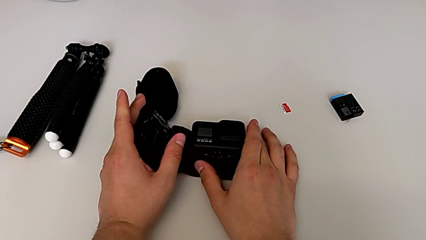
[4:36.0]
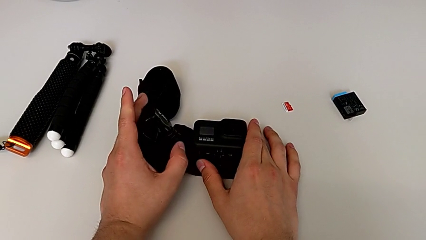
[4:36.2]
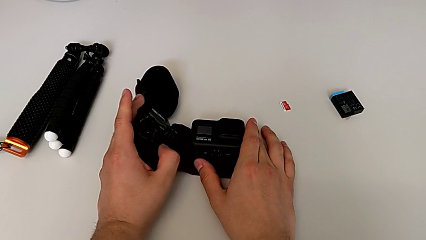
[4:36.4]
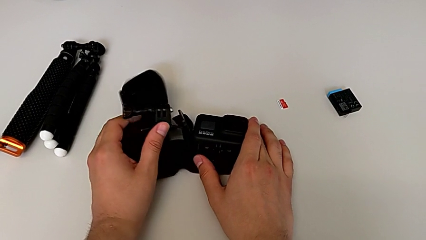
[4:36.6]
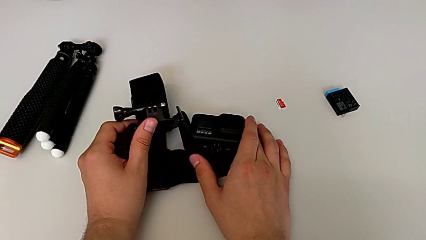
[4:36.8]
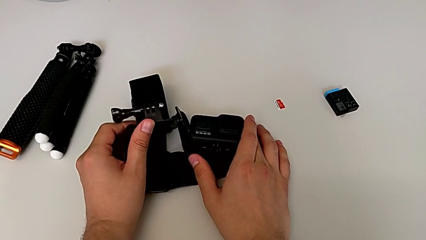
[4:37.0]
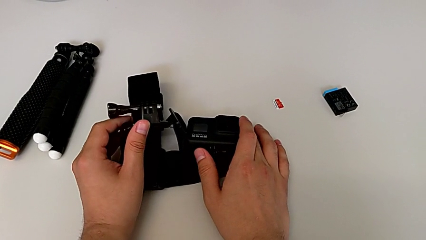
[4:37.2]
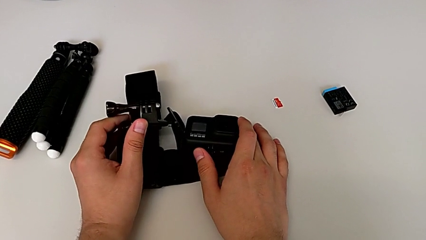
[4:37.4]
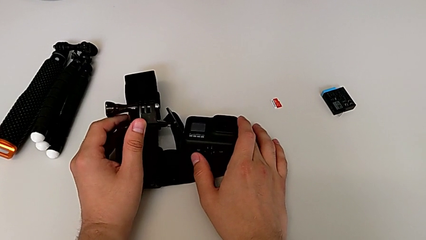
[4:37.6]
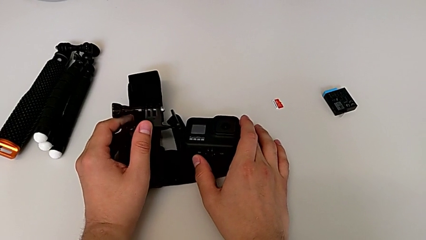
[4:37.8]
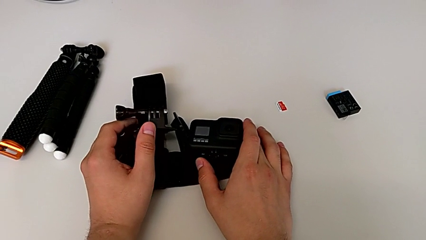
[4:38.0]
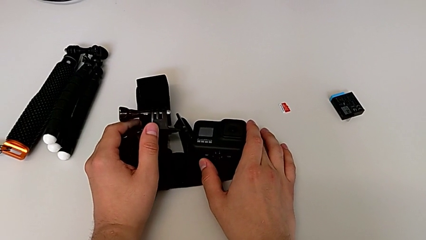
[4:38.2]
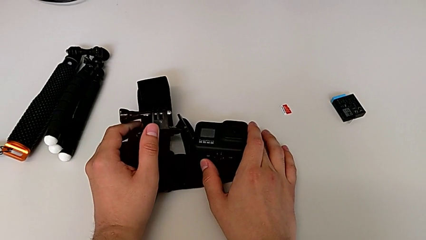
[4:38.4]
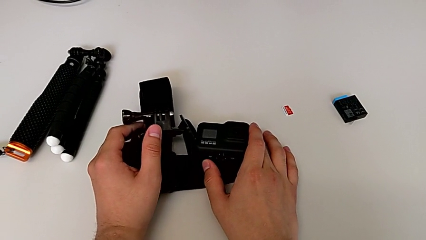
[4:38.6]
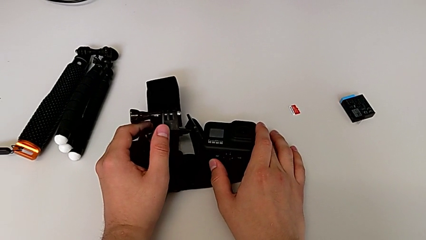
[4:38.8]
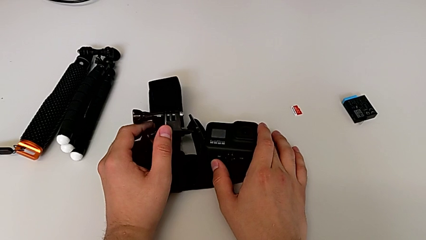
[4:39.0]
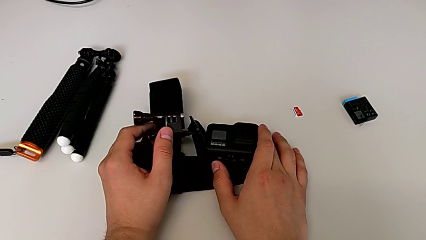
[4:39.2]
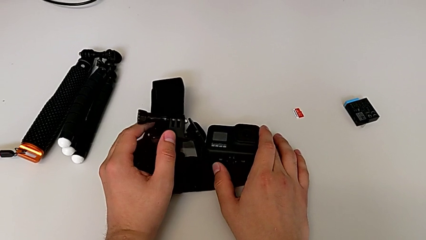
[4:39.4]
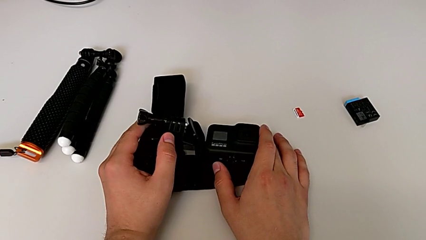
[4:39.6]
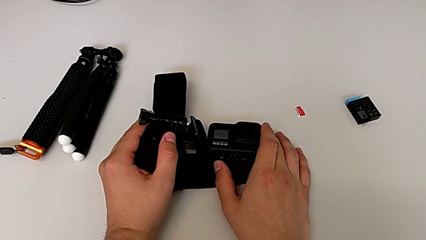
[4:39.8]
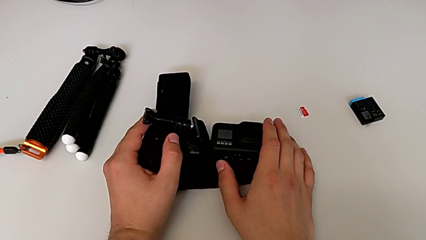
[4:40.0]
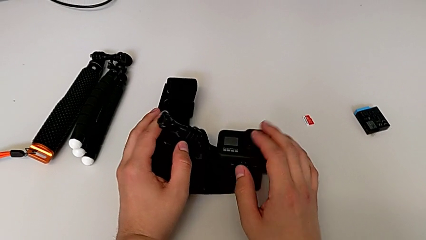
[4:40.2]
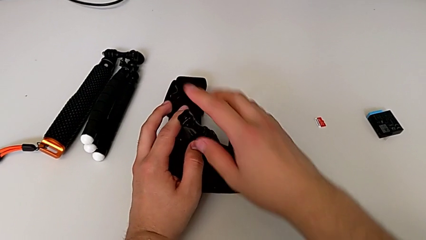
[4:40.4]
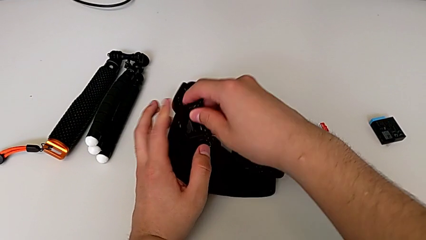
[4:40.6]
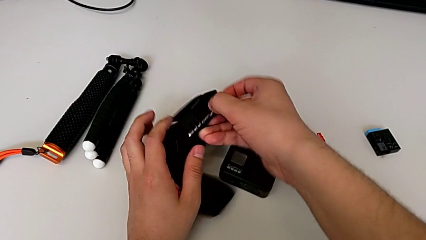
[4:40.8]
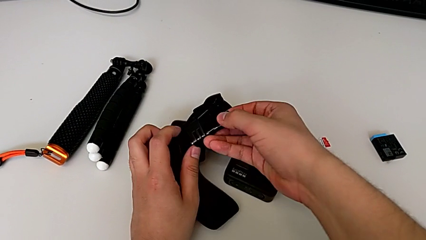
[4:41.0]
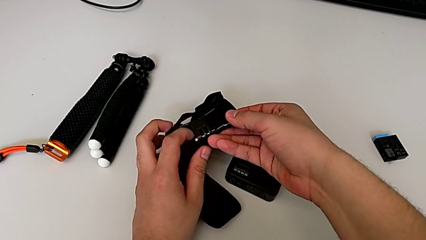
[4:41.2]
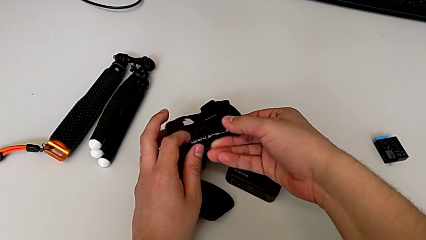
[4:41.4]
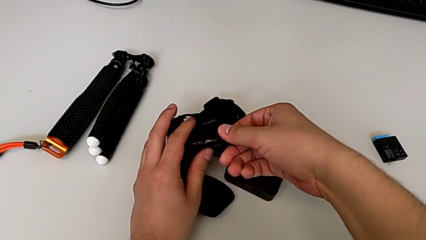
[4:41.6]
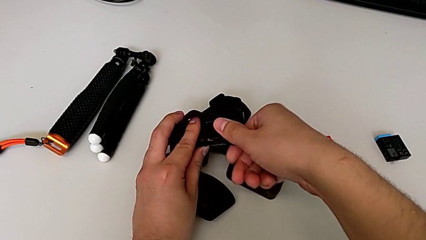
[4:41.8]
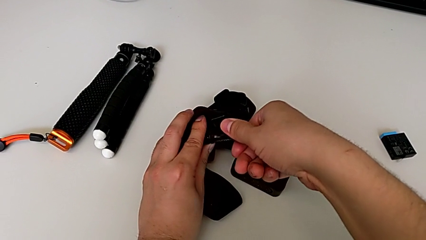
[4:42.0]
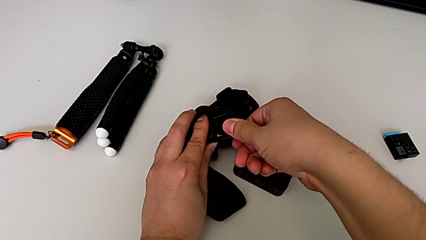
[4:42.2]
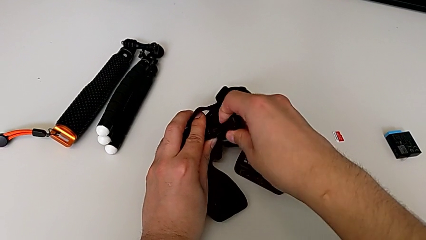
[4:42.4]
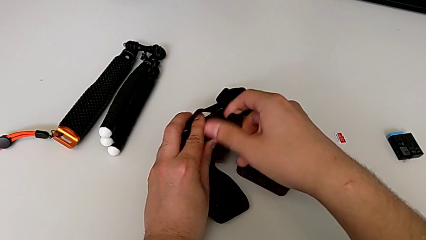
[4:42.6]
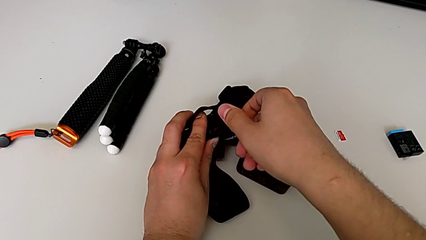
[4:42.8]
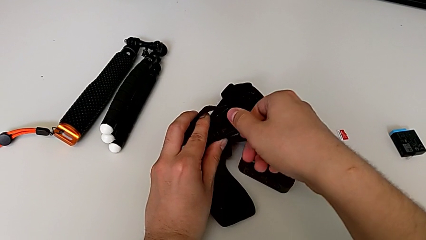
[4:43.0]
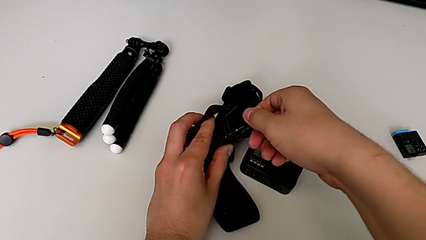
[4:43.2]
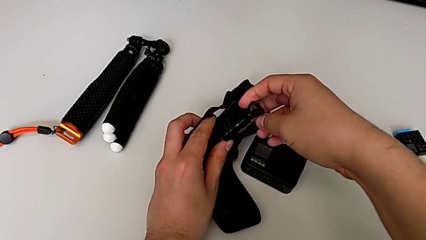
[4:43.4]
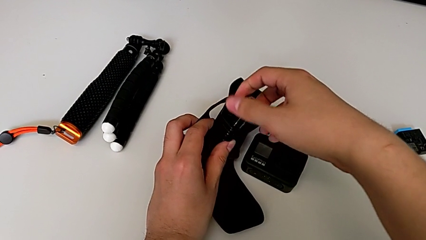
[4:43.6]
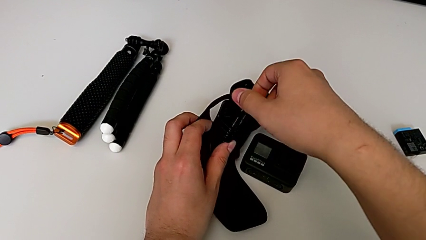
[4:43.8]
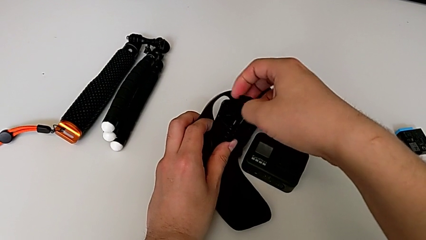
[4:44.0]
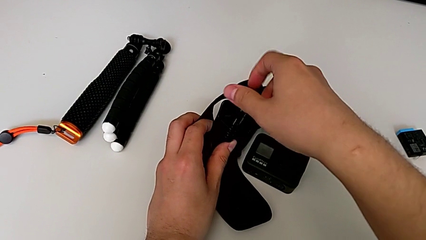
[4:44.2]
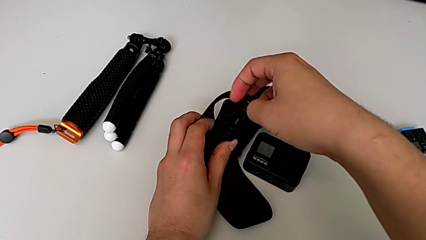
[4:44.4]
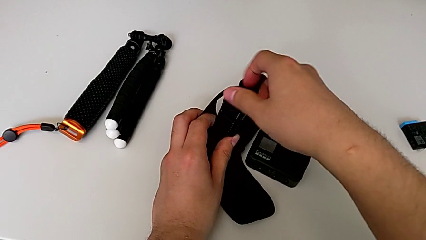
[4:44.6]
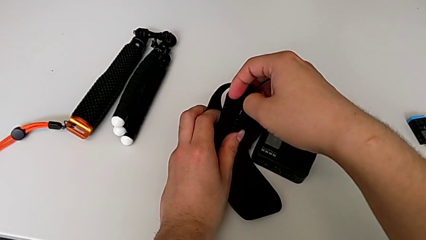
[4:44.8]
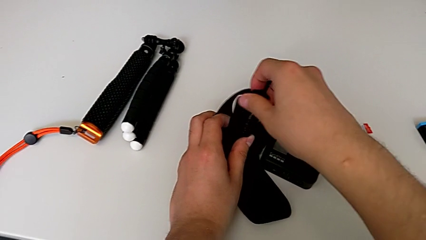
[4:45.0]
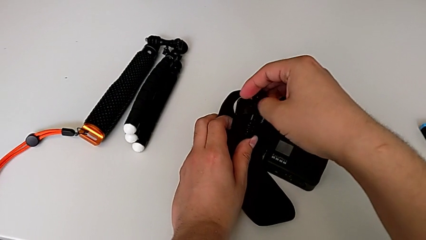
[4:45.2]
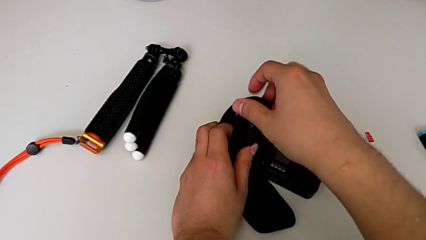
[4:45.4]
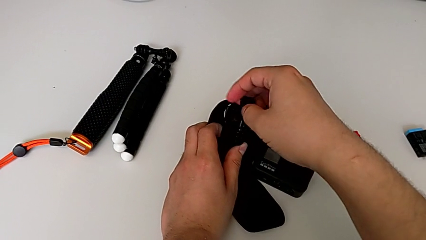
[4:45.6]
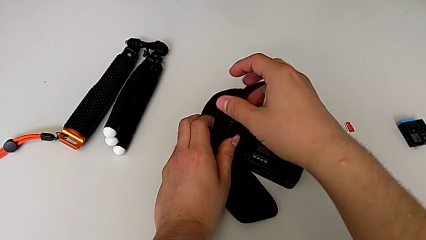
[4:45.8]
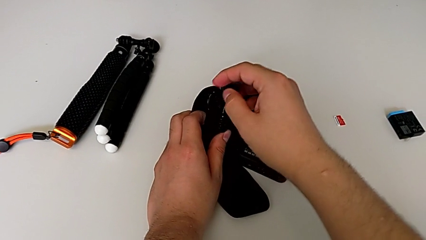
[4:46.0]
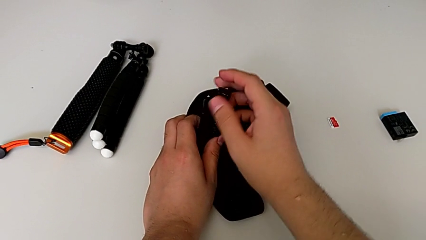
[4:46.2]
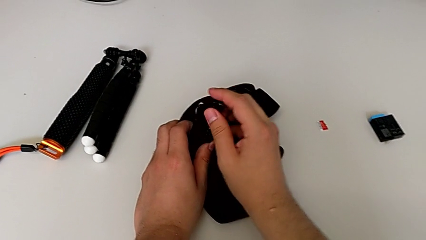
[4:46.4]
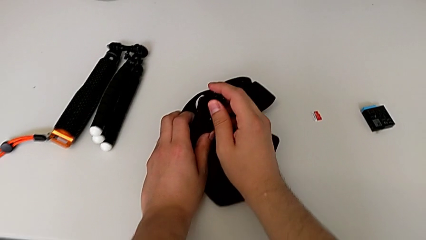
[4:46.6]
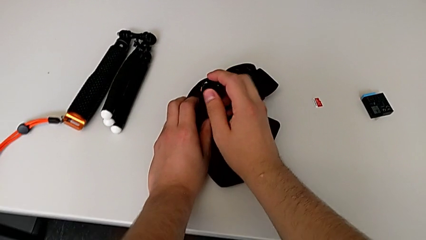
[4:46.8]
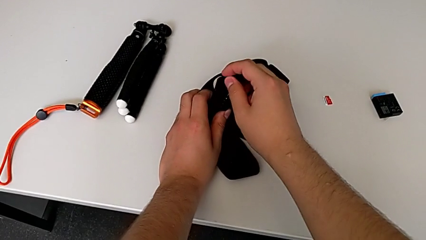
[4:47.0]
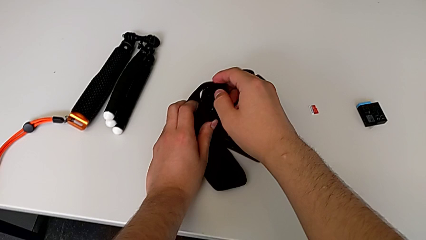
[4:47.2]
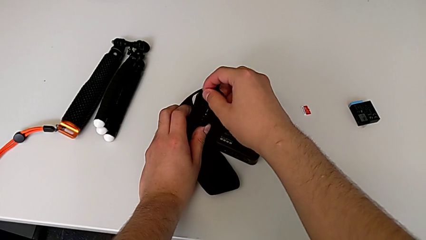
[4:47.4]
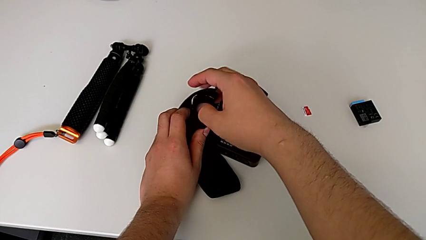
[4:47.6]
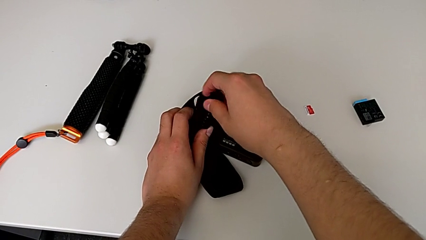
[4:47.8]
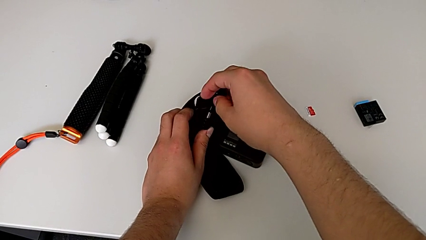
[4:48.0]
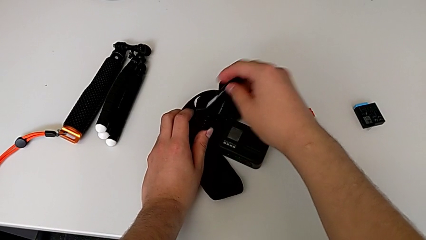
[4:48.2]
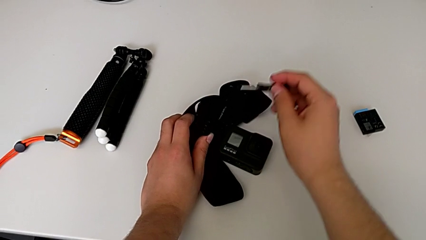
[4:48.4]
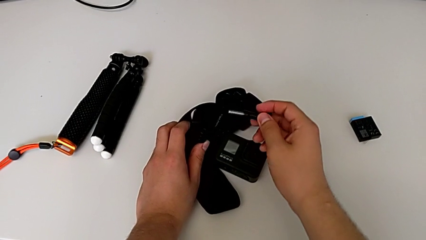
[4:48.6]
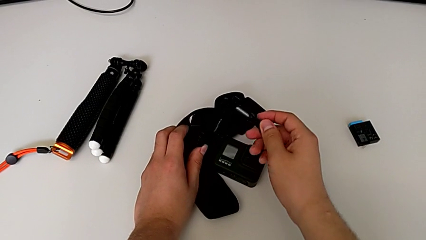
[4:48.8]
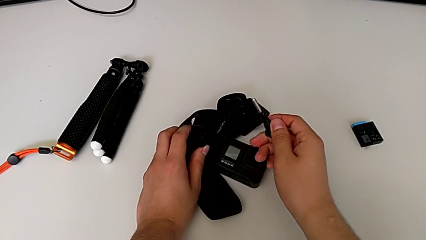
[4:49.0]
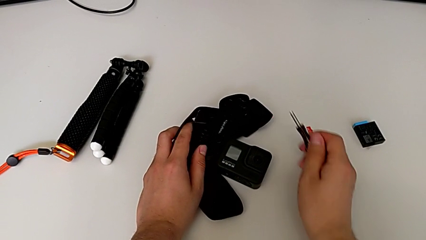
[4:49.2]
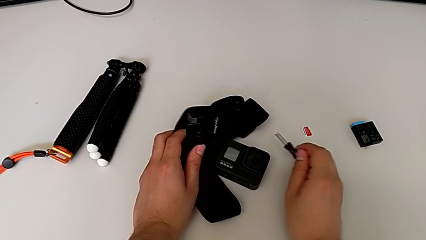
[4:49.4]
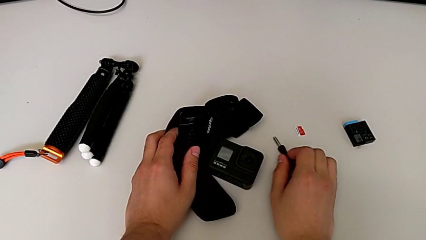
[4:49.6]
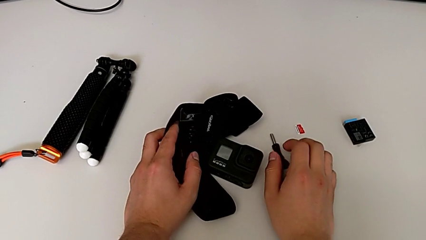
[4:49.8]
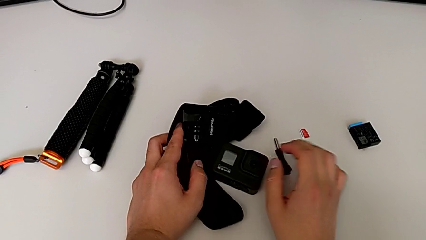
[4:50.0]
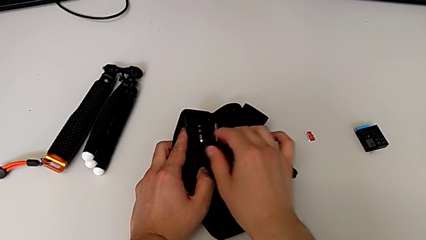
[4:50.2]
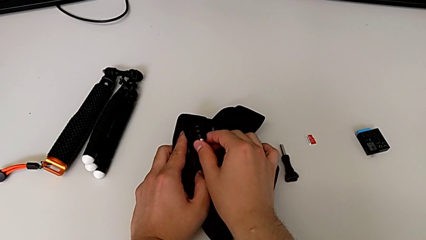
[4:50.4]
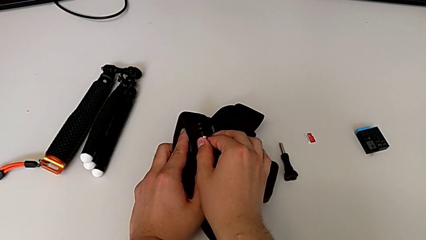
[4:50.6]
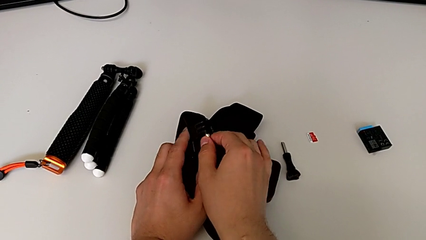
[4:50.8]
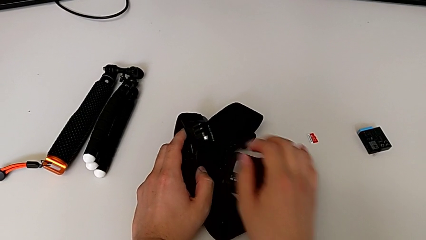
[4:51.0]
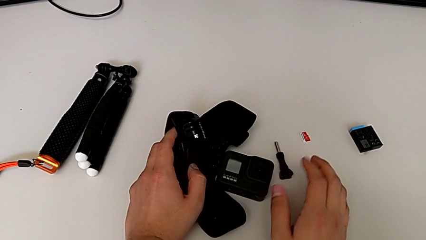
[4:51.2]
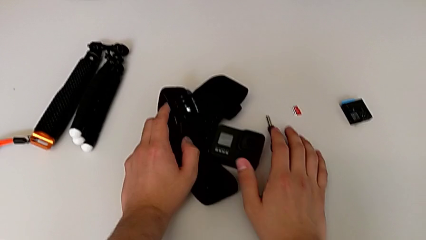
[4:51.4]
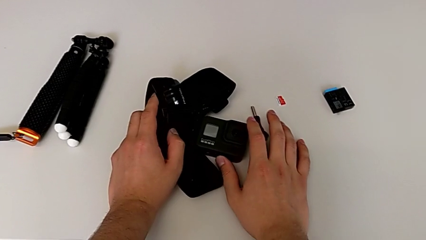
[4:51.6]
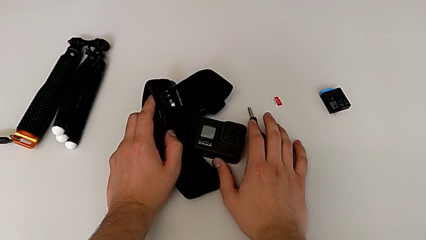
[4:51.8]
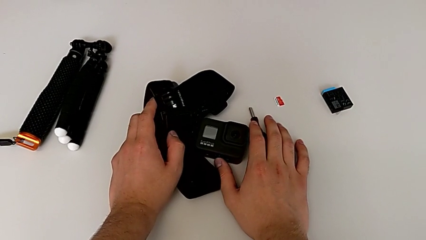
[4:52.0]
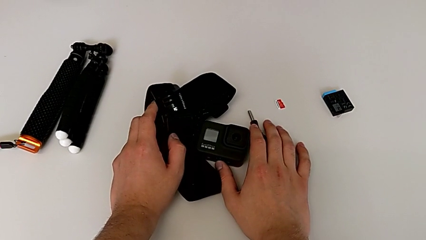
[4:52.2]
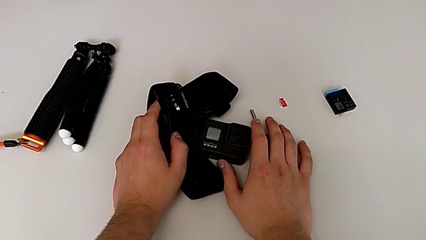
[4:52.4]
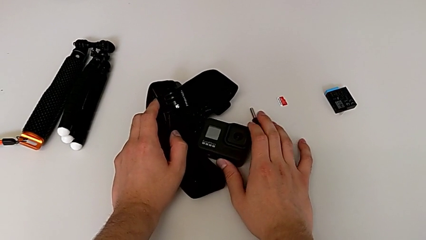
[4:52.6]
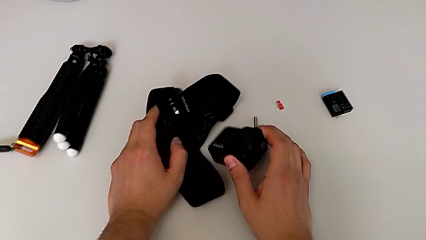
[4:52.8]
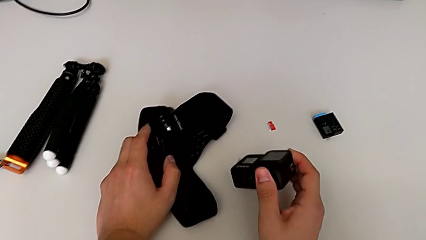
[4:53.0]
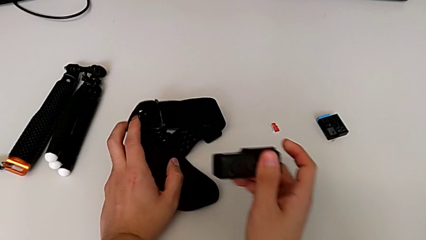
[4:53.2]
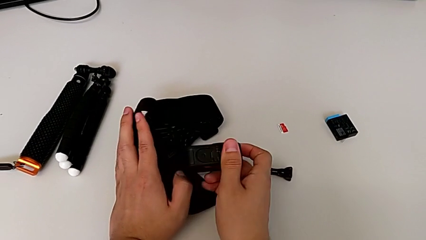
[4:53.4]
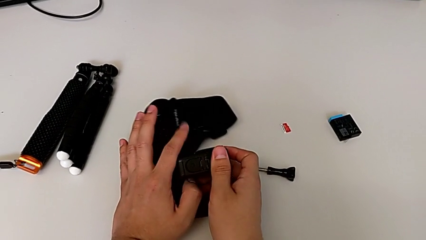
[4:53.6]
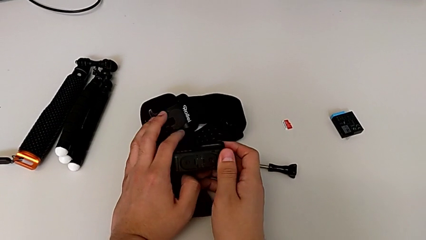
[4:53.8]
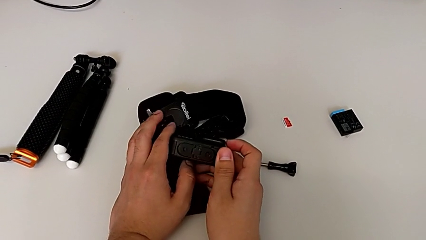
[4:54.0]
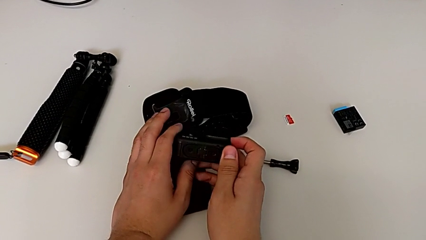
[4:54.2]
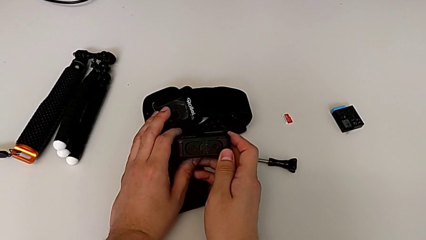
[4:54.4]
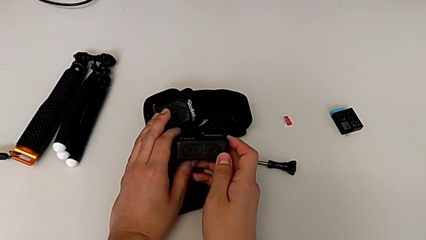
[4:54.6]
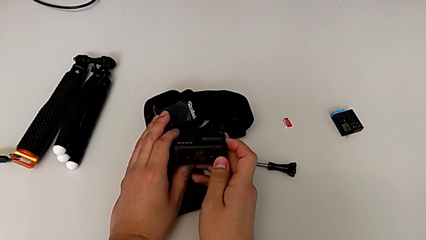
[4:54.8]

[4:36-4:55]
The camera wearer is attaching the strap to the GoPro. They lift the strap, unscrew the screw, place it and grab the GoPro.
